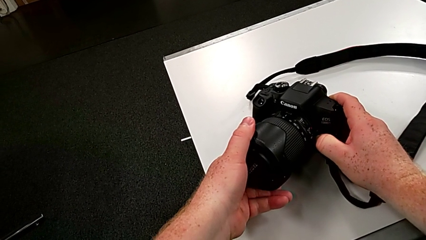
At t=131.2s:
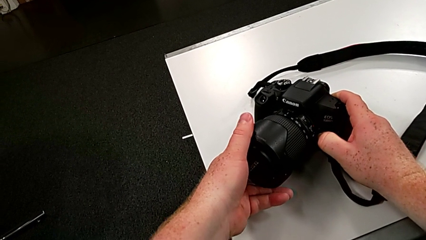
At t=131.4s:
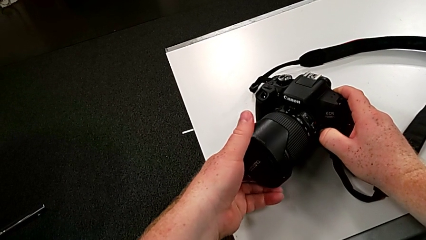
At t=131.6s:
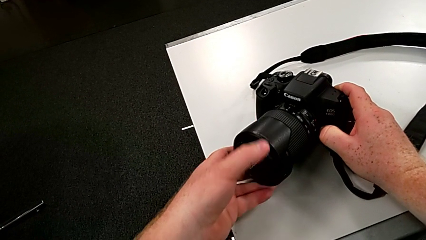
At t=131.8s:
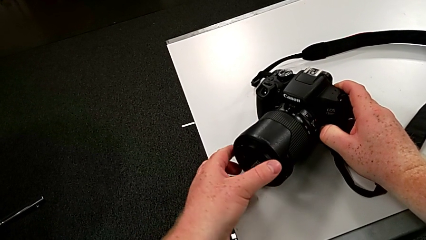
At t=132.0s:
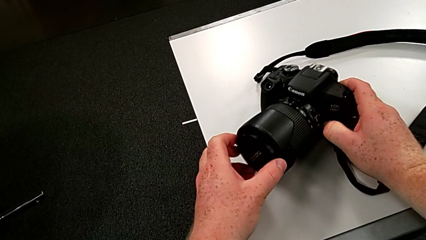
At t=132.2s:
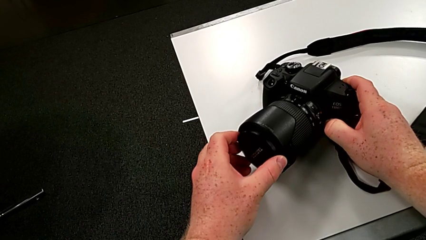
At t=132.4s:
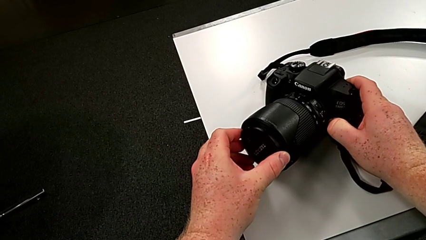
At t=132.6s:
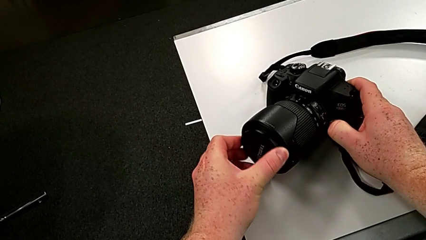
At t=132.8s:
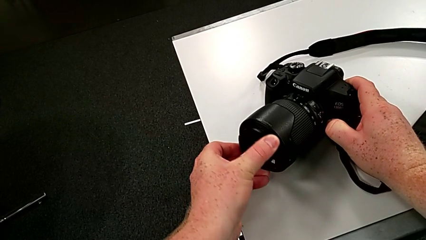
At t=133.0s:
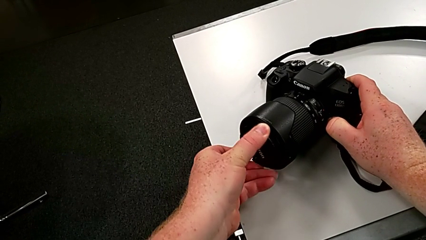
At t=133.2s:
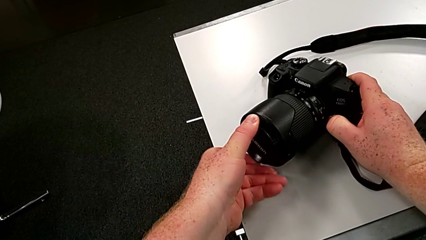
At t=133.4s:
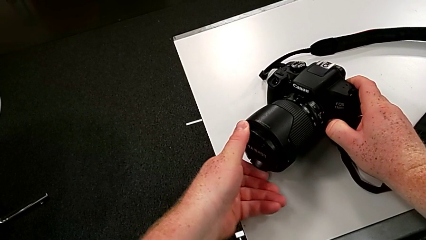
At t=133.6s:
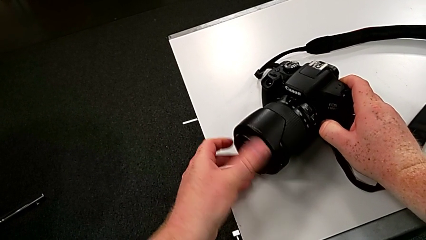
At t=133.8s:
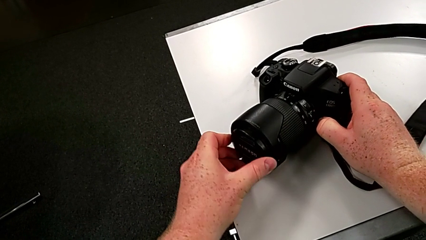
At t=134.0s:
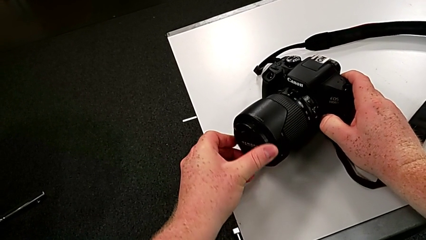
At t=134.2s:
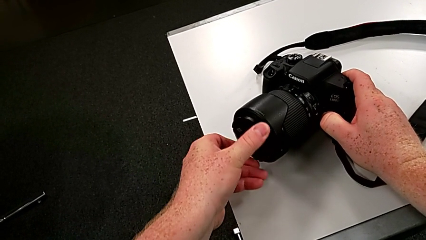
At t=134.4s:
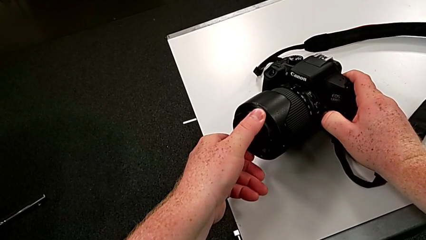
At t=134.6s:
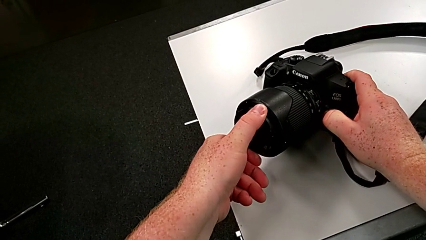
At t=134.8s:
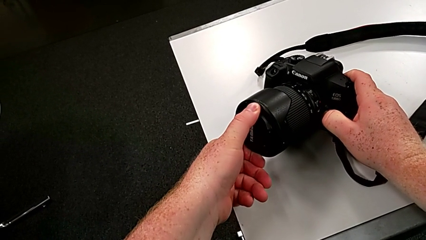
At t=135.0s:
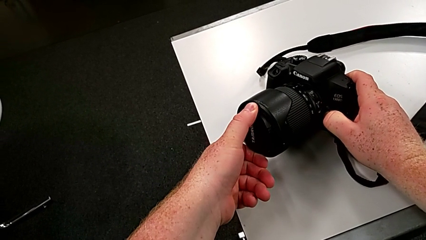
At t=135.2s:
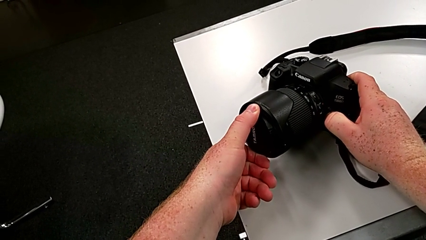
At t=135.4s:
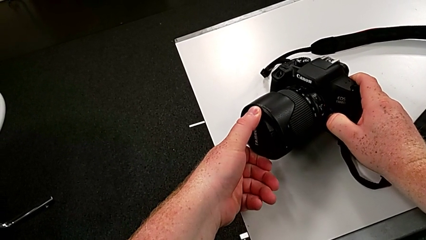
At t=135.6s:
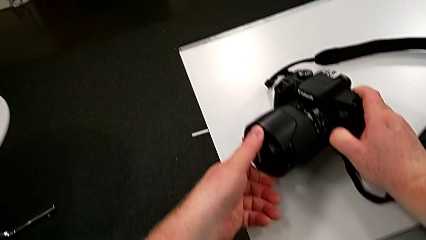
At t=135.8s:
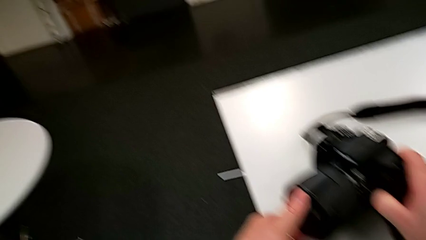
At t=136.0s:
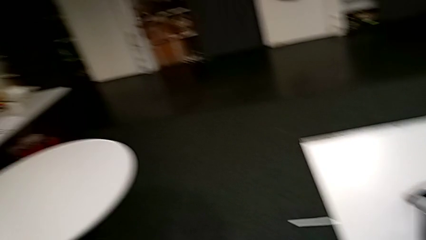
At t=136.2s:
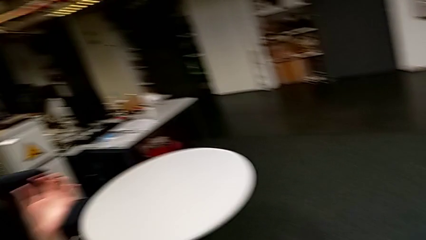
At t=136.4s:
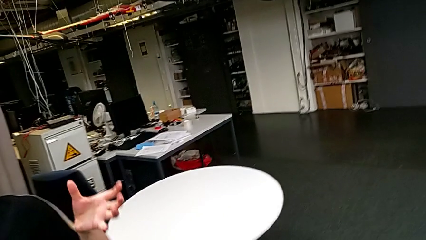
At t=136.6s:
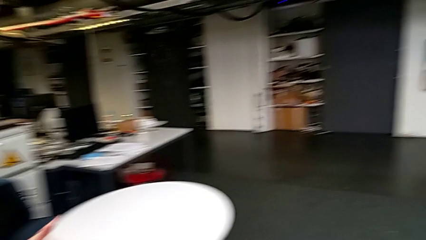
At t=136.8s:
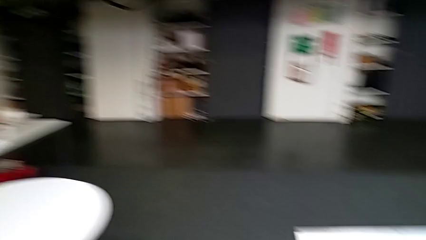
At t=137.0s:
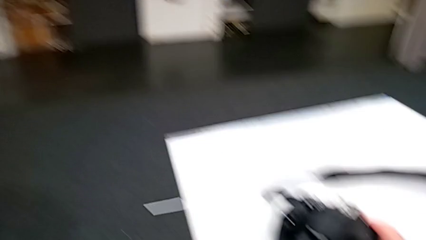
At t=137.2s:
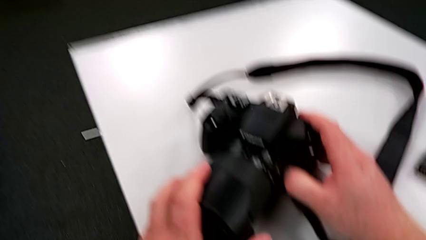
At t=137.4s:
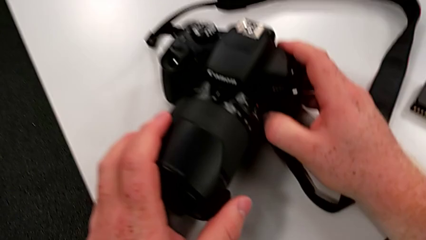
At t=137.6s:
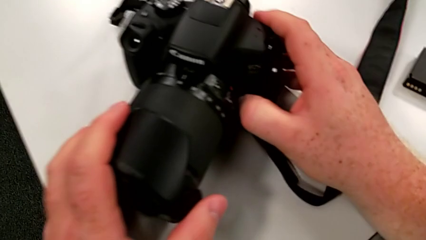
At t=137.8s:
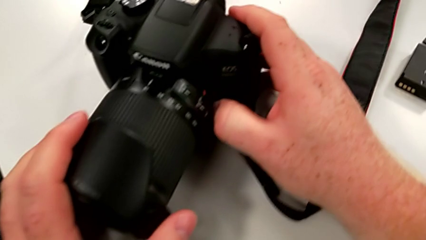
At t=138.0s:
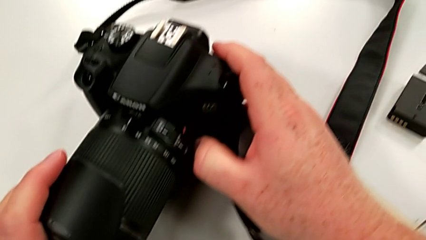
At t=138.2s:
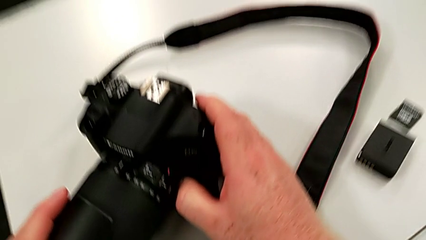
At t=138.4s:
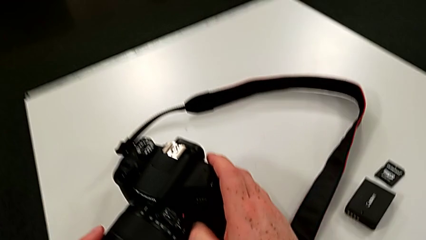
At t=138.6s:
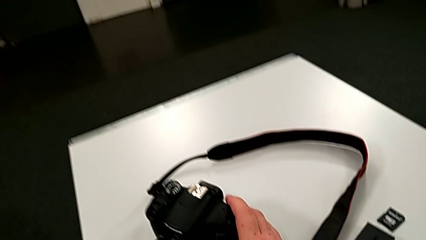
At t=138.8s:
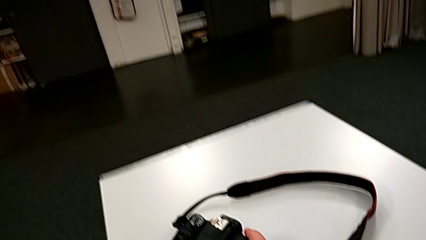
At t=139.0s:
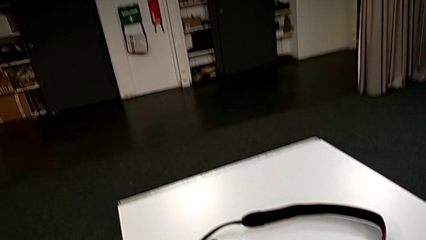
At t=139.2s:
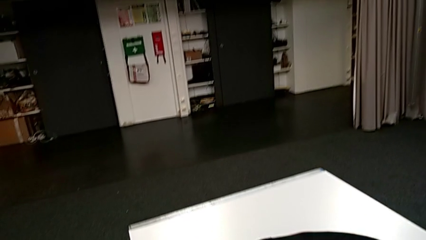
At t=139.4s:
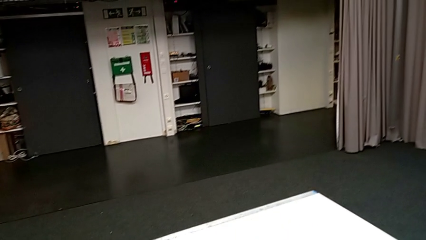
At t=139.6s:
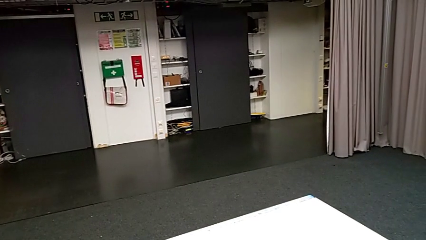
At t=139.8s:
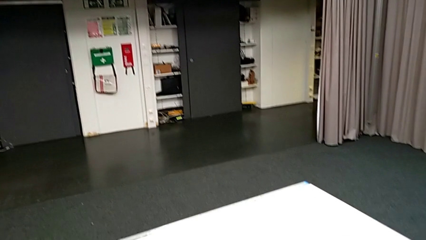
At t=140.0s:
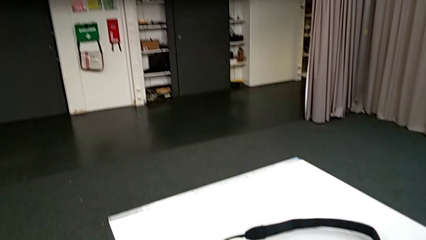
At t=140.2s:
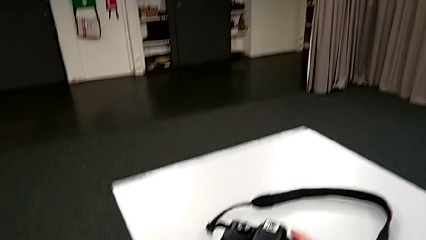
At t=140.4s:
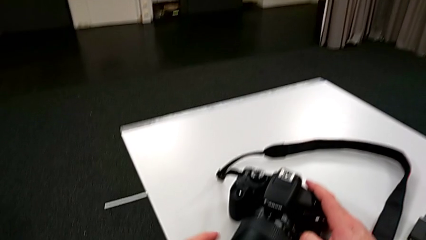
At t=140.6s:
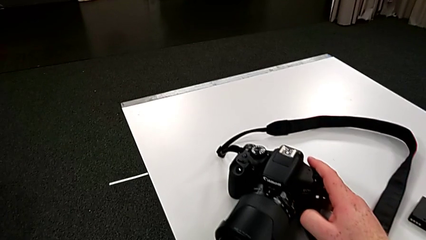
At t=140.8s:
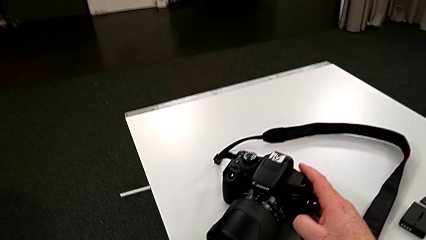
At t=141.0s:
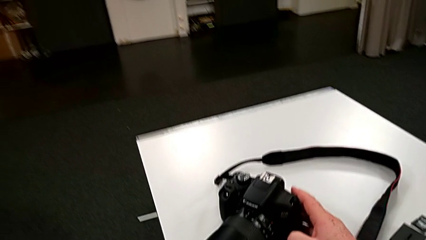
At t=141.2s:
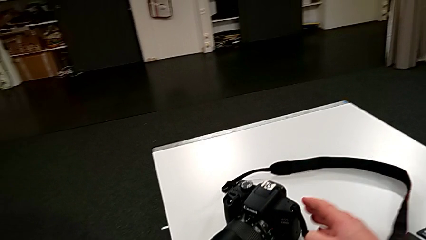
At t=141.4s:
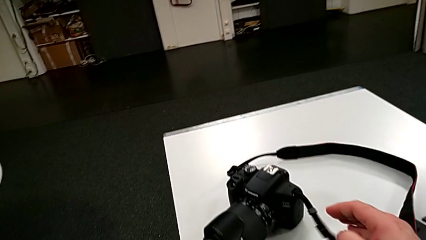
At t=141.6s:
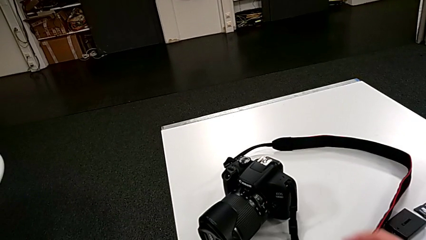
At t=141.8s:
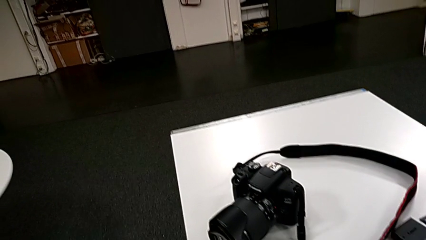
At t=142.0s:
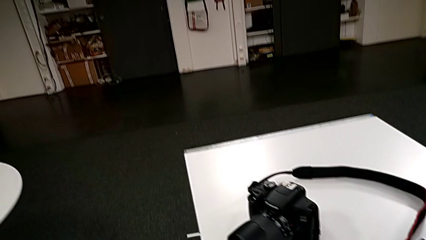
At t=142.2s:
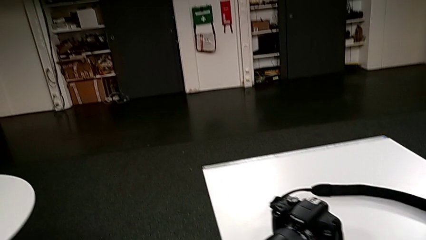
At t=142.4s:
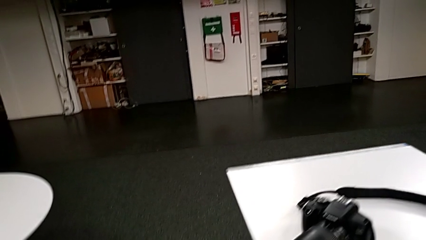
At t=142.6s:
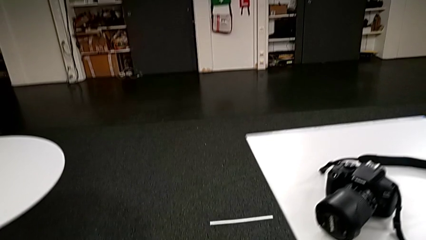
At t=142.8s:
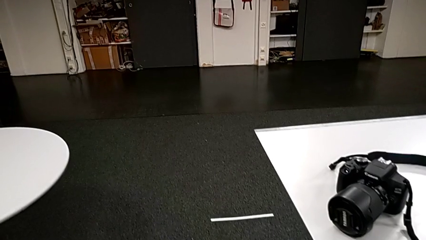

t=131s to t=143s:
The camera wearer is inspecting the cover of the DSLR. They wrongly turn the left lens, turning the lens cover.

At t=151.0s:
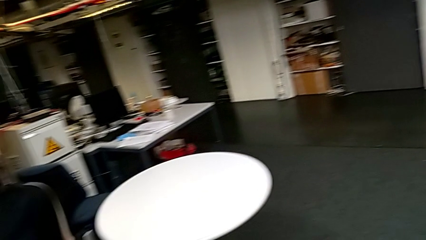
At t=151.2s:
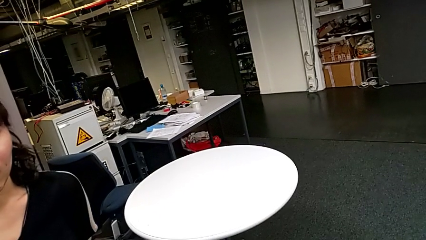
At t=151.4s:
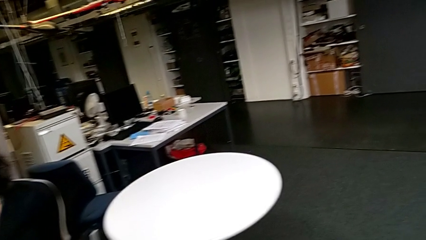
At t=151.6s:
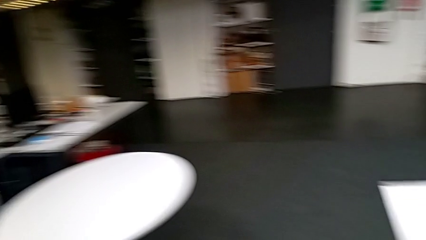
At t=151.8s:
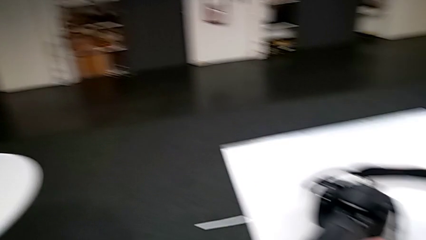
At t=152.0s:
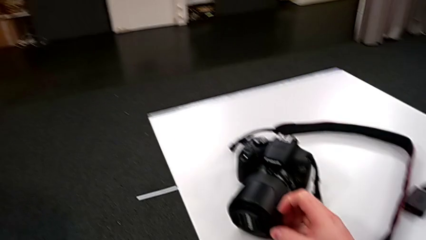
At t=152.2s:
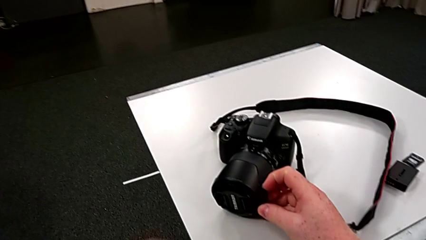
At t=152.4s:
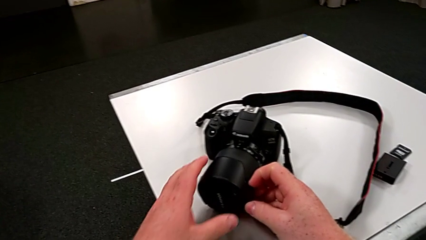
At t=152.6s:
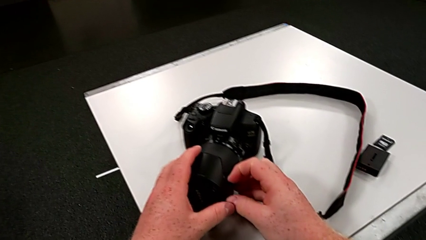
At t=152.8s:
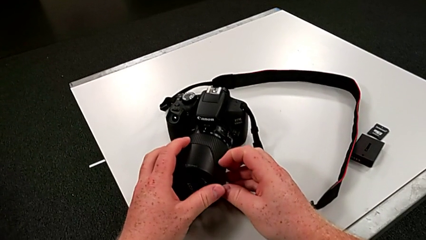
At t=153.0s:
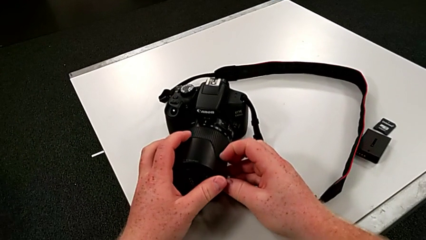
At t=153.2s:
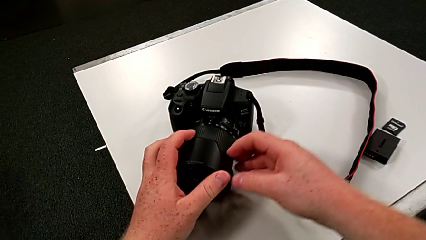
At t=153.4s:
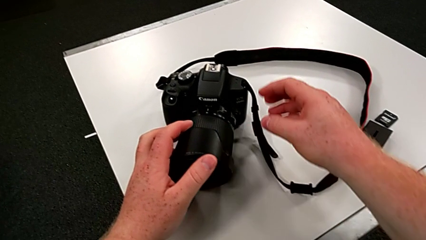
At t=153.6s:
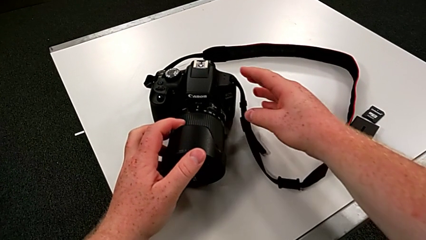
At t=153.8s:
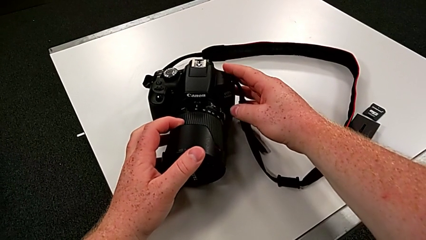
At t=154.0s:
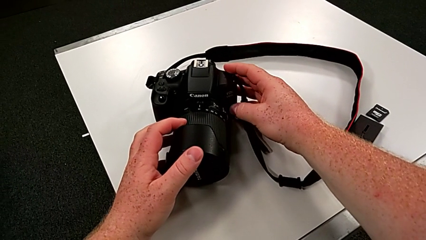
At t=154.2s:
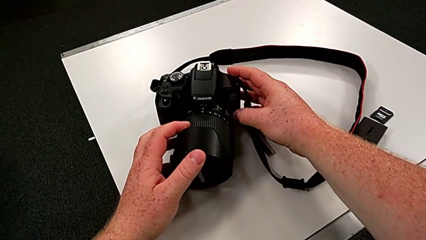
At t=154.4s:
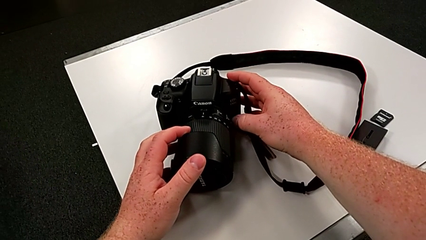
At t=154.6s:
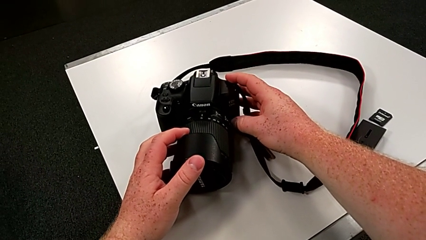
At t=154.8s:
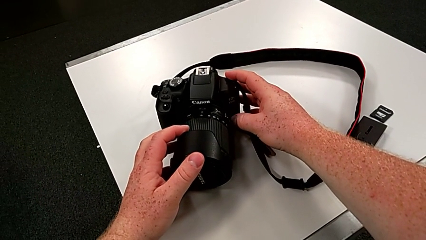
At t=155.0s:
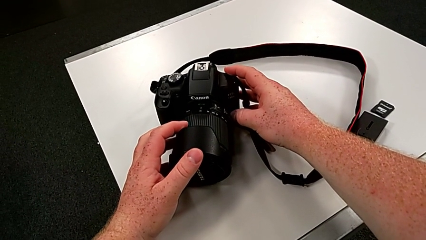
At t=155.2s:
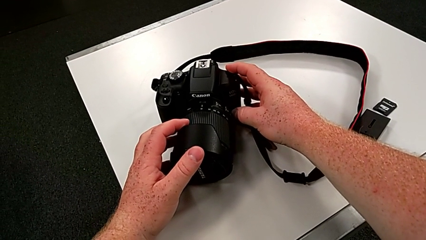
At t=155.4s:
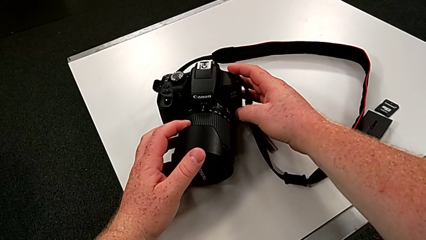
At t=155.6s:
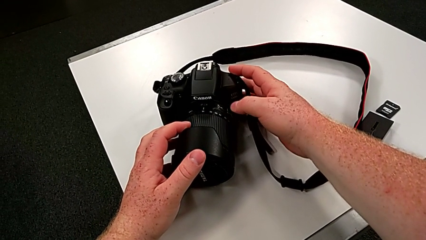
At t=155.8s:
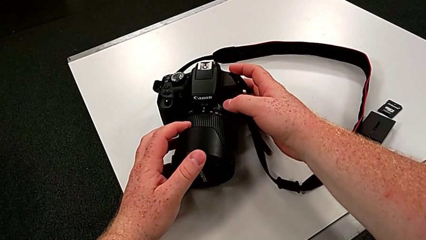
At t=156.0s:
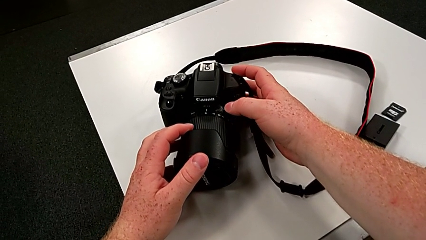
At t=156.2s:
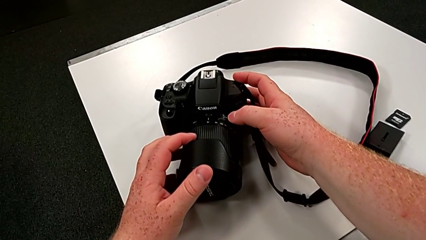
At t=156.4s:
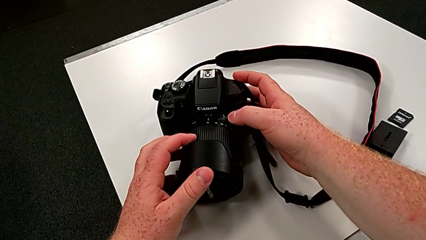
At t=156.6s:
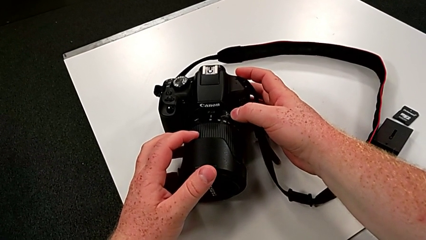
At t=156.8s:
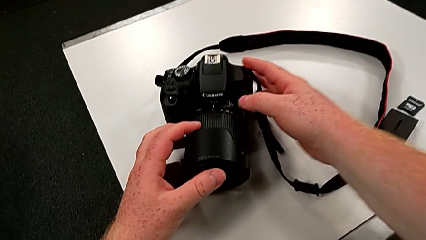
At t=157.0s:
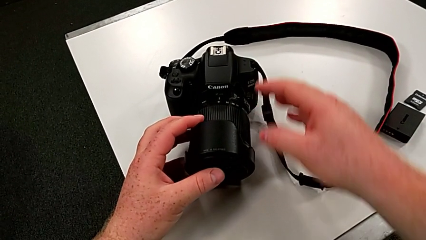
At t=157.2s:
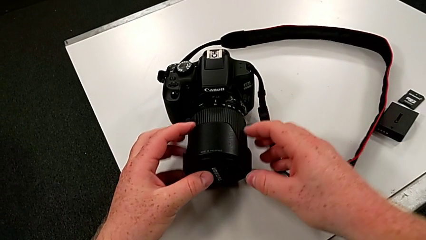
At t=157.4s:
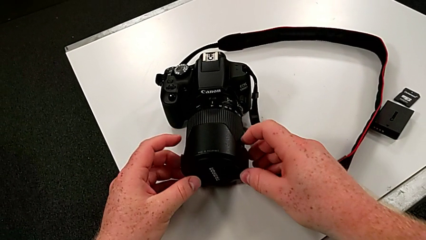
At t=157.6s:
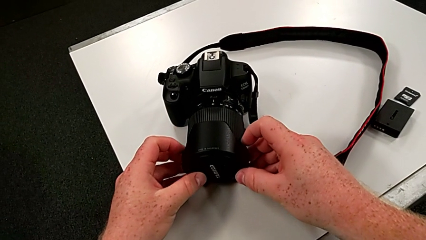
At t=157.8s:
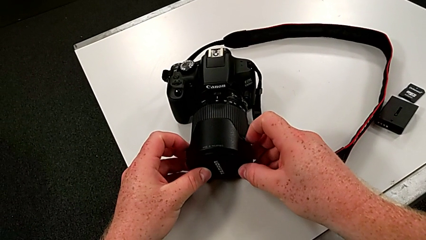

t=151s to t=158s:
The camera wearer is detaching the cover of the DSLR. They grab the lens cover.
